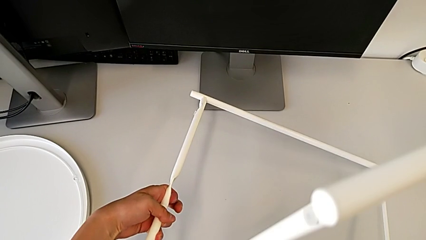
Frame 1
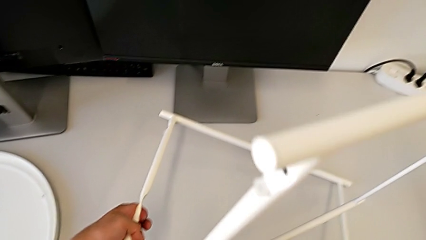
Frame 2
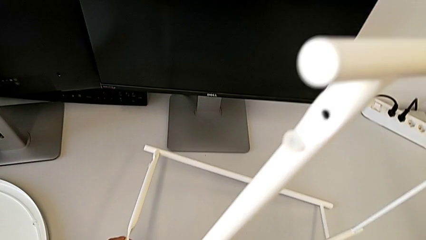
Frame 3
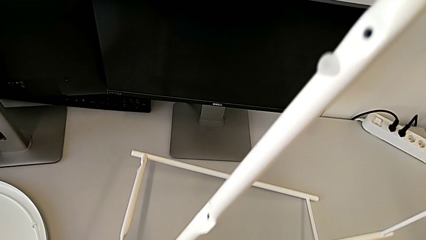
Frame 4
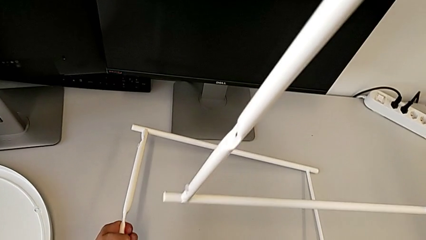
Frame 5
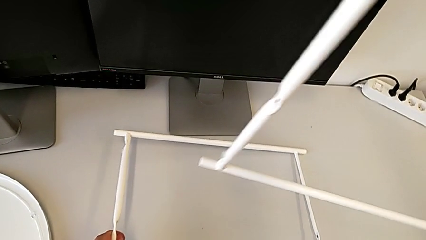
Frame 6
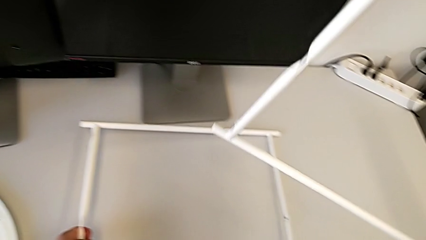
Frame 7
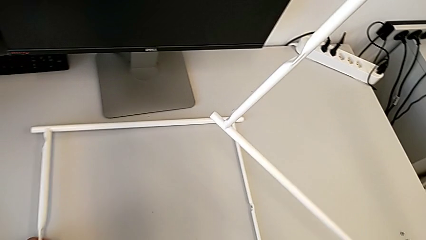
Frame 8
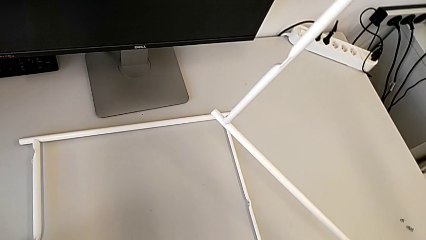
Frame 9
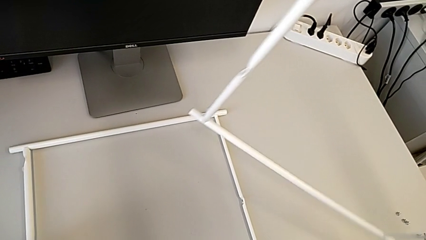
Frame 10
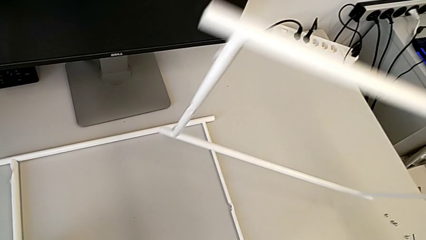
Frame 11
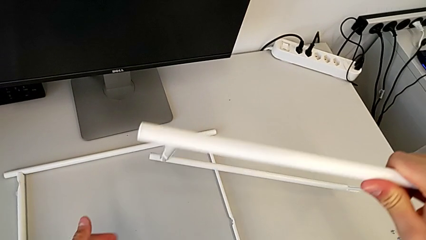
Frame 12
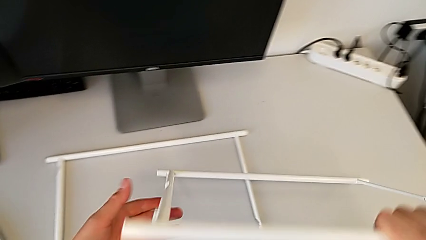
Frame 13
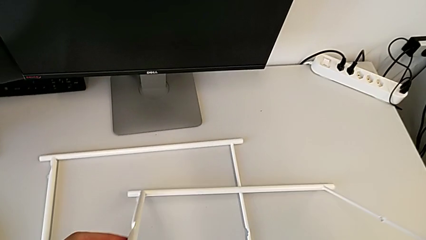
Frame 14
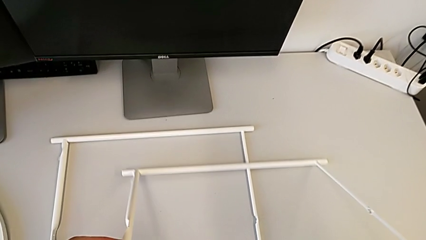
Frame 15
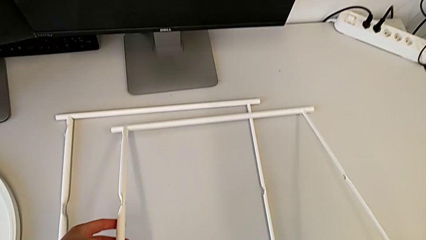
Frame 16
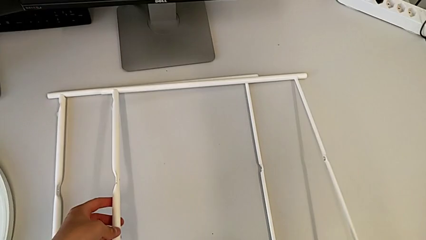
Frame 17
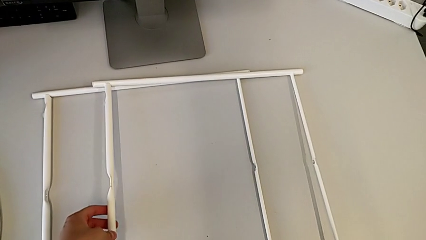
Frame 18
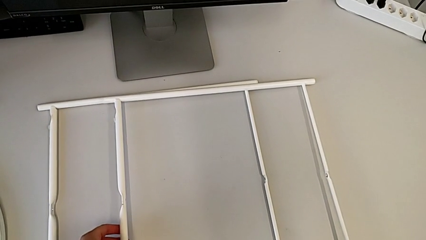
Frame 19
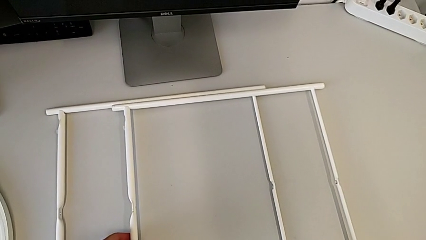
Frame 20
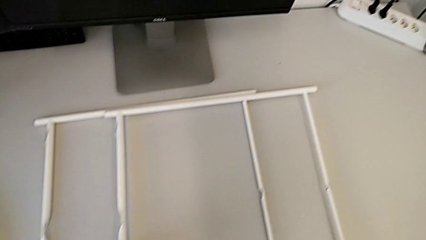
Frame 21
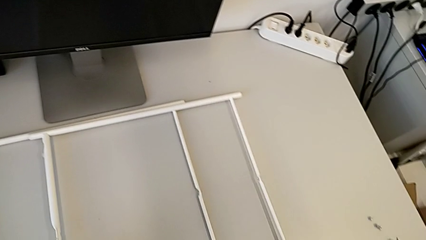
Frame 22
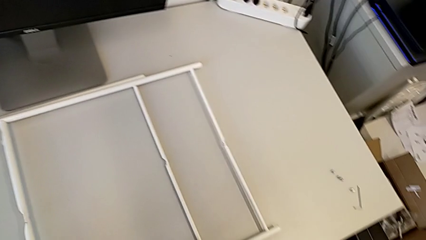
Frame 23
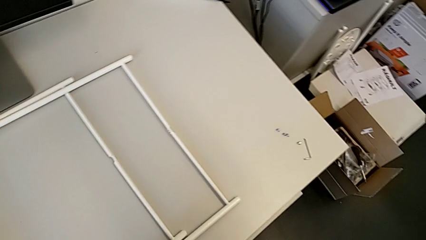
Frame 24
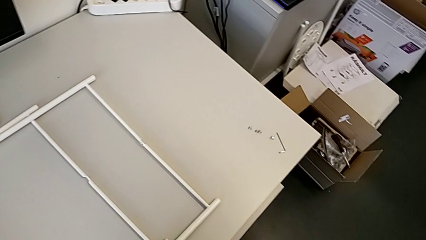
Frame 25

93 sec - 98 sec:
The camera wearer is disassembling legs. They place the leg twice.
